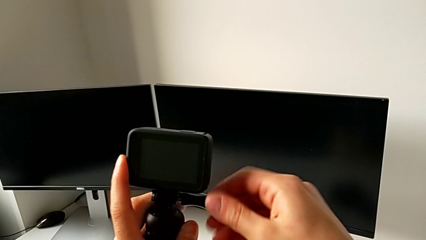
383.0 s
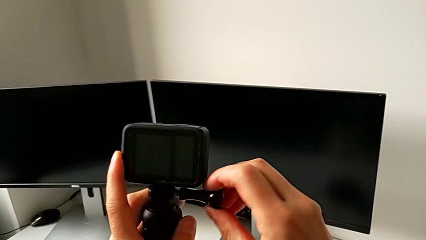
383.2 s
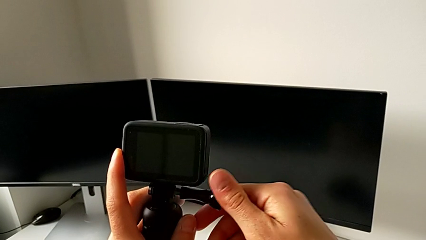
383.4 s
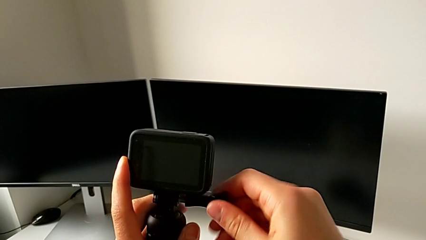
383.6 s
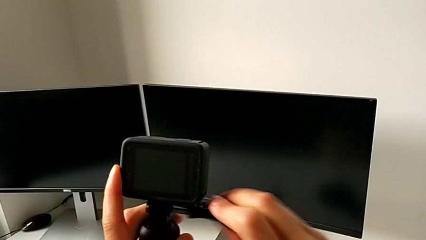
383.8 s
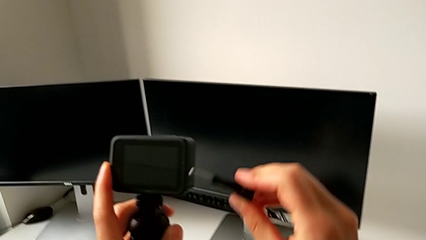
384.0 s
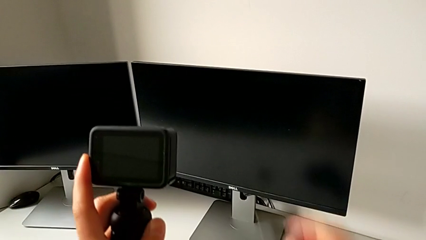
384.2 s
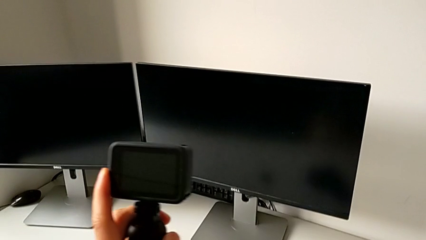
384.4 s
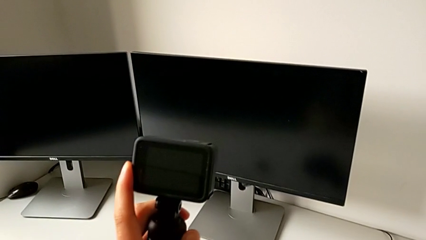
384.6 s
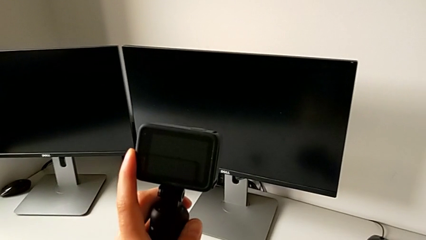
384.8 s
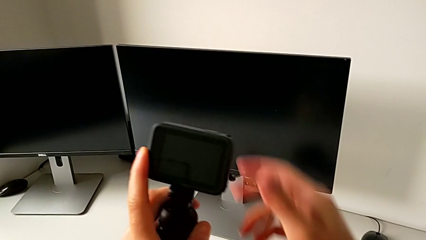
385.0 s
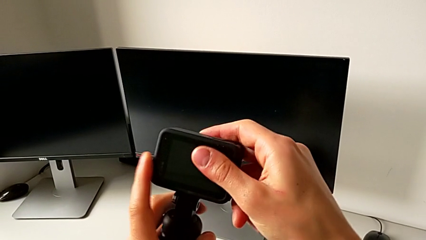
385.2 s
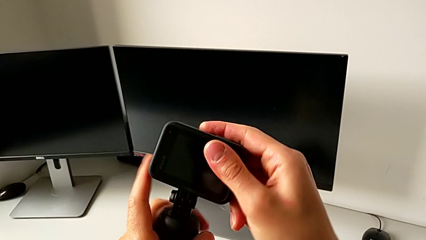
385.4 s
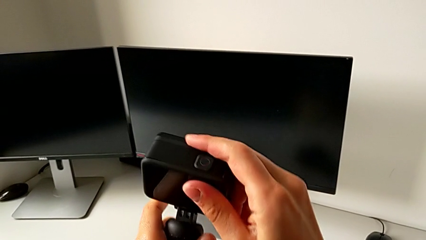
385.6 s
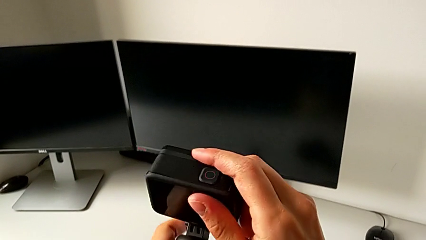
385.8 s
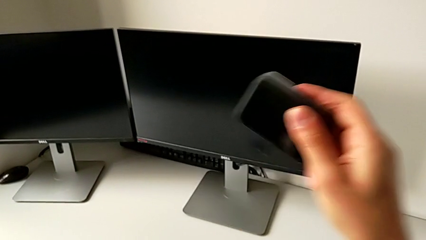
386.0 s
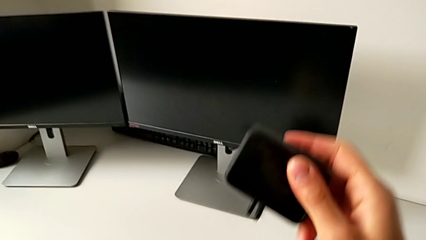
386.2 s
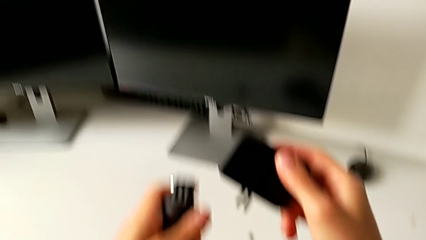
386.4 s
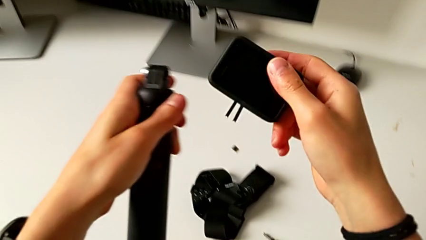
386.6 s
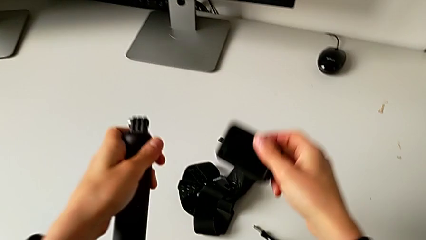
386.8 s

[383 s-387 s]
The camera wearer is removing their handheld grip. They withdraw the mounting peg and withdraw the handheld grip.
